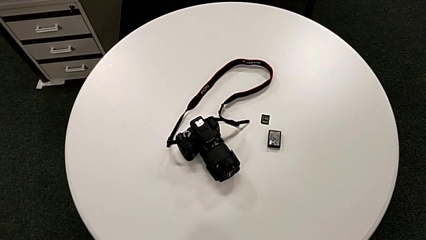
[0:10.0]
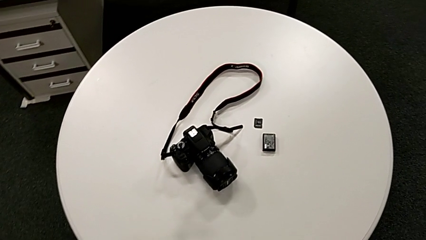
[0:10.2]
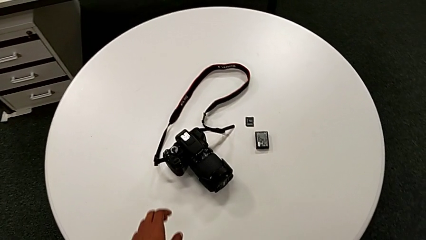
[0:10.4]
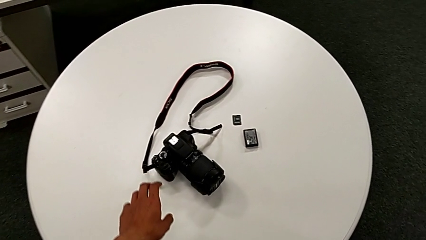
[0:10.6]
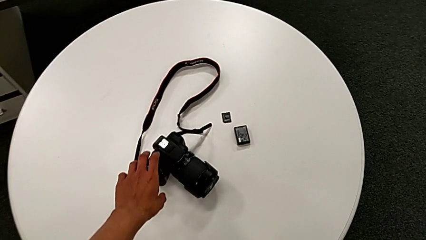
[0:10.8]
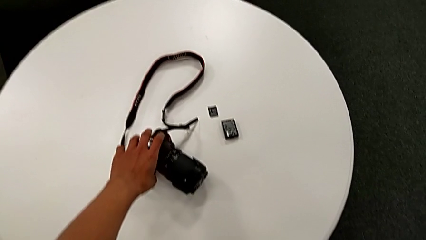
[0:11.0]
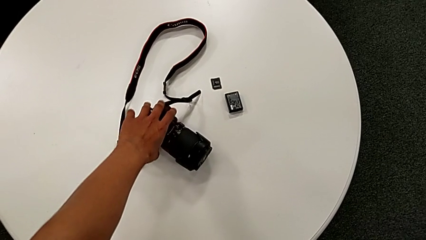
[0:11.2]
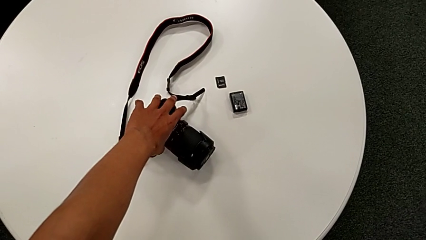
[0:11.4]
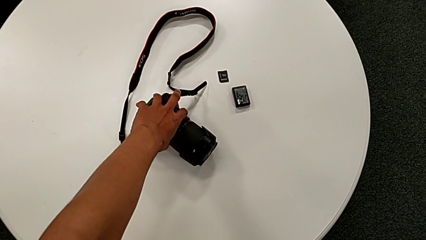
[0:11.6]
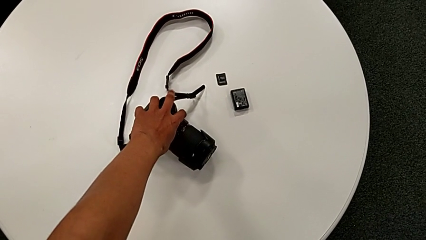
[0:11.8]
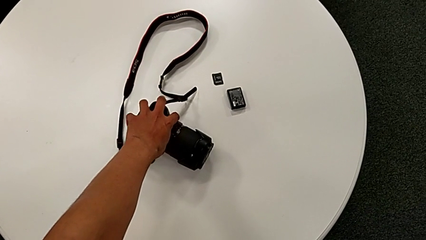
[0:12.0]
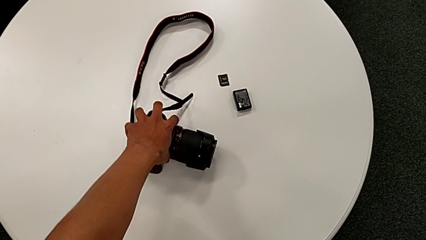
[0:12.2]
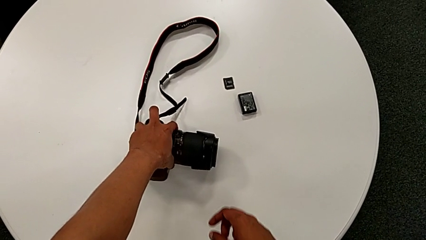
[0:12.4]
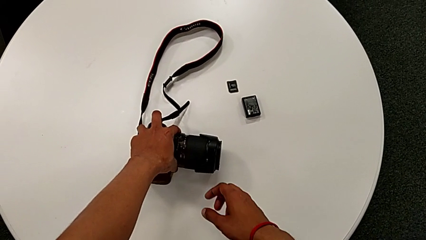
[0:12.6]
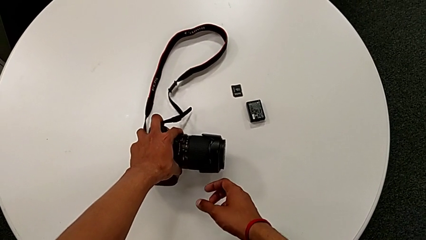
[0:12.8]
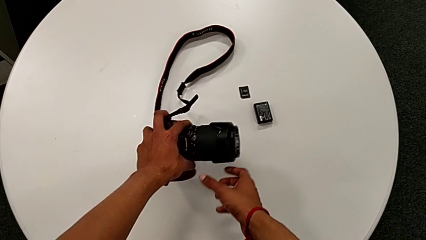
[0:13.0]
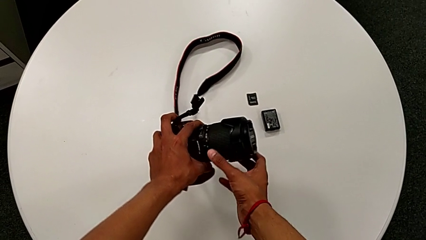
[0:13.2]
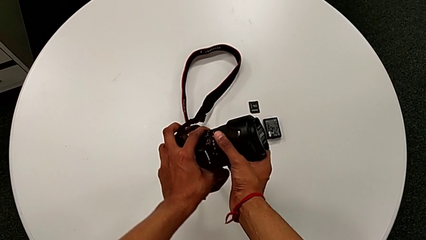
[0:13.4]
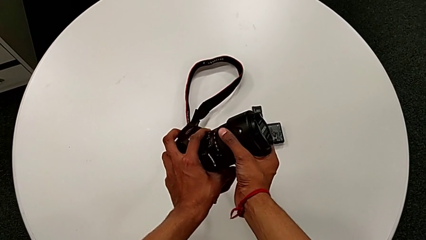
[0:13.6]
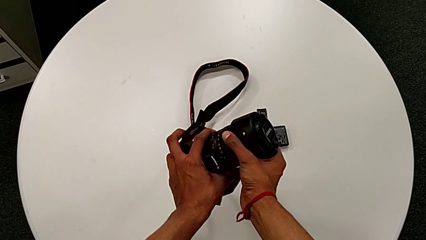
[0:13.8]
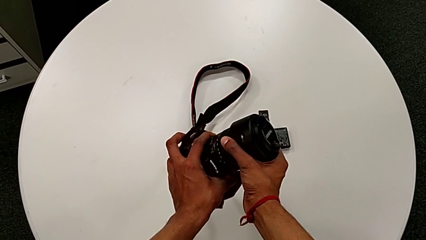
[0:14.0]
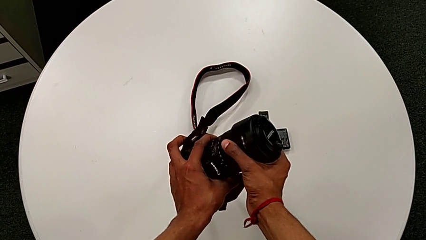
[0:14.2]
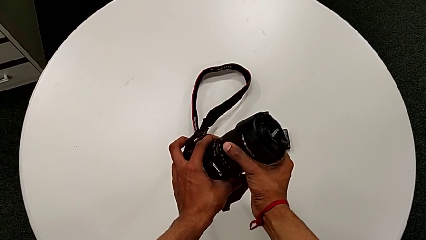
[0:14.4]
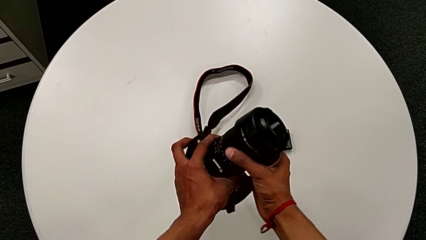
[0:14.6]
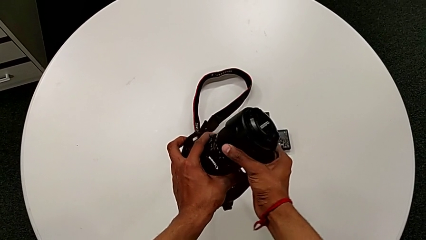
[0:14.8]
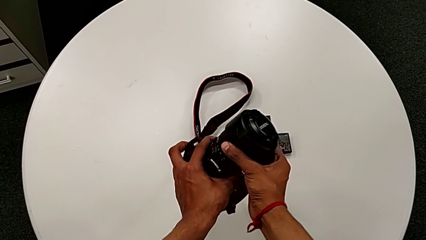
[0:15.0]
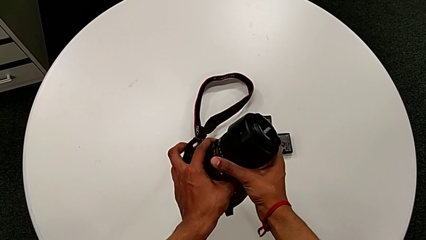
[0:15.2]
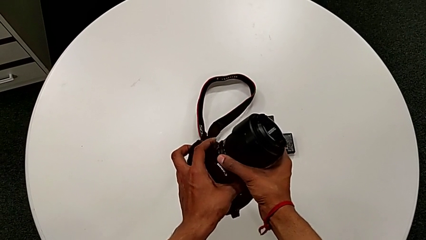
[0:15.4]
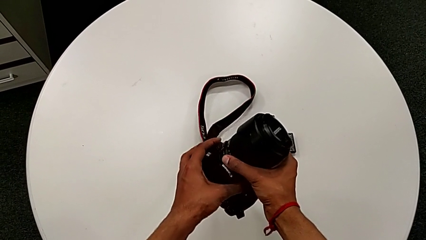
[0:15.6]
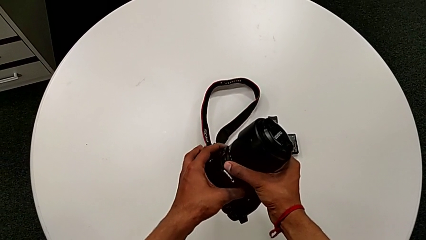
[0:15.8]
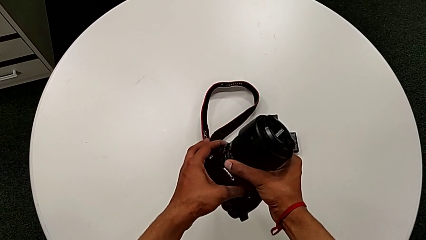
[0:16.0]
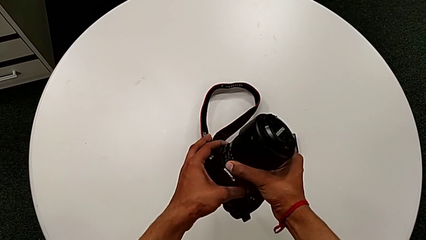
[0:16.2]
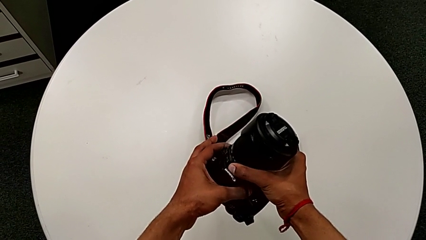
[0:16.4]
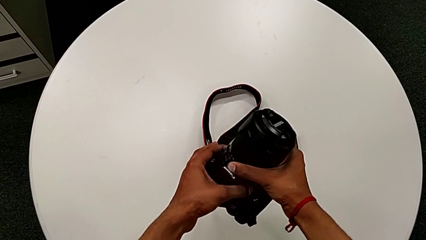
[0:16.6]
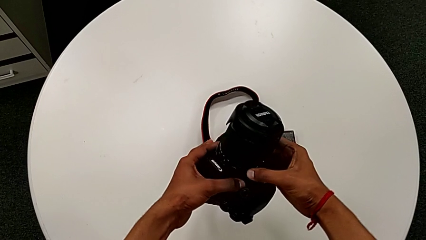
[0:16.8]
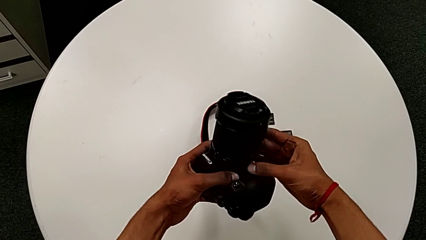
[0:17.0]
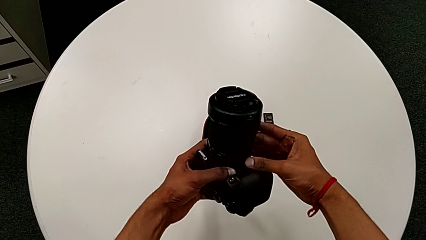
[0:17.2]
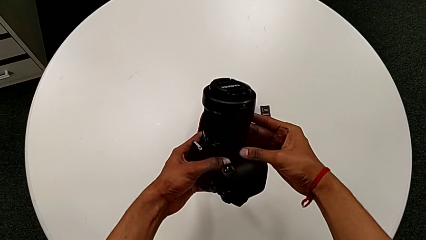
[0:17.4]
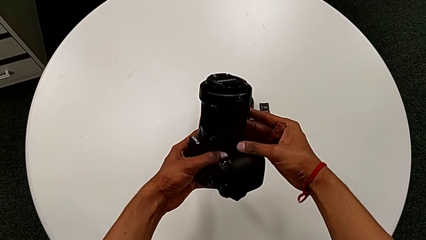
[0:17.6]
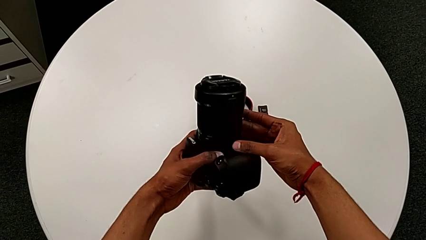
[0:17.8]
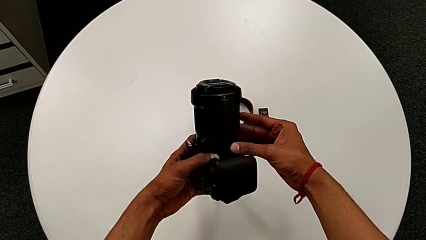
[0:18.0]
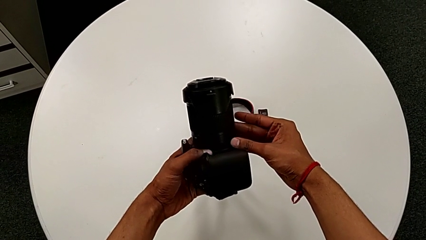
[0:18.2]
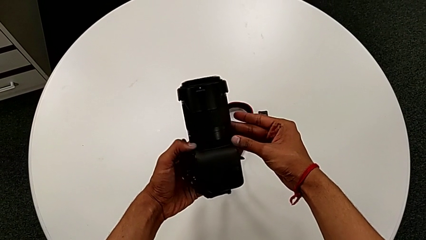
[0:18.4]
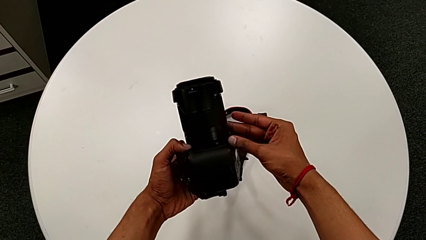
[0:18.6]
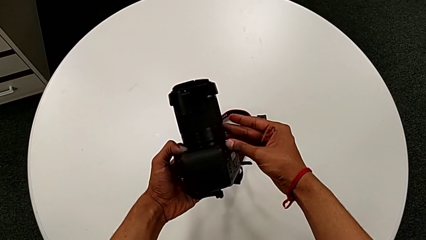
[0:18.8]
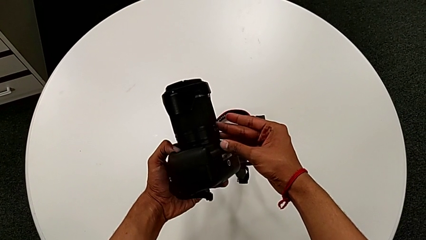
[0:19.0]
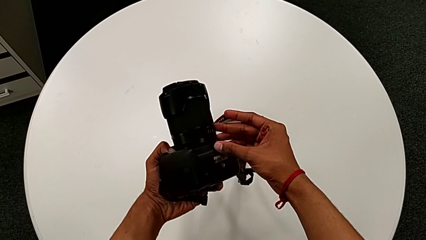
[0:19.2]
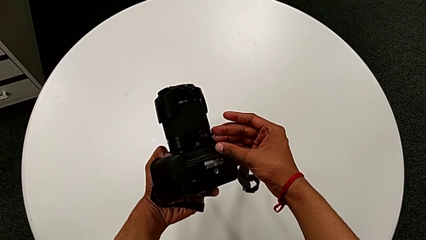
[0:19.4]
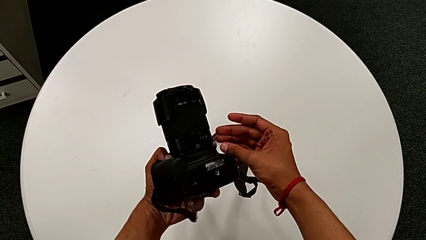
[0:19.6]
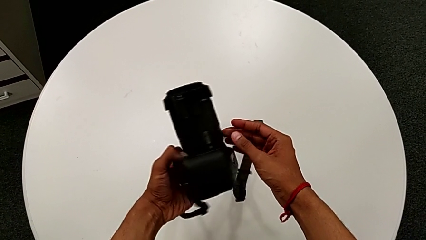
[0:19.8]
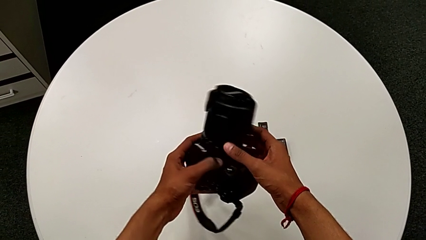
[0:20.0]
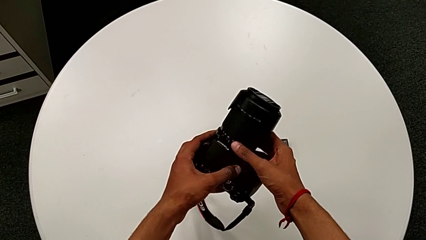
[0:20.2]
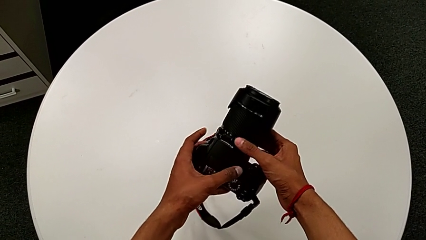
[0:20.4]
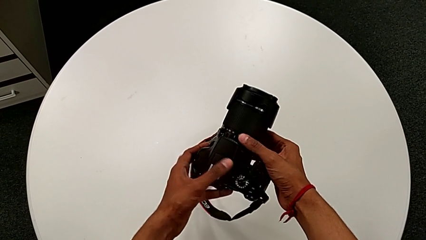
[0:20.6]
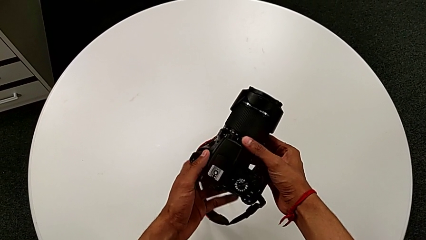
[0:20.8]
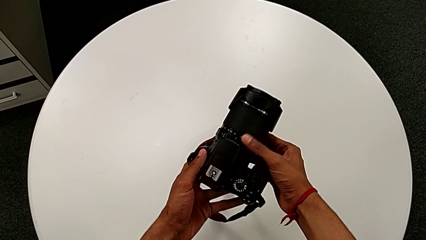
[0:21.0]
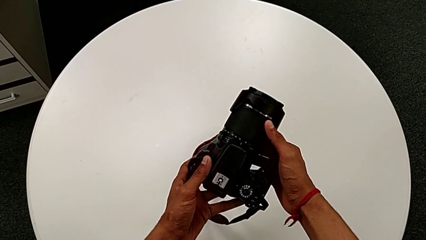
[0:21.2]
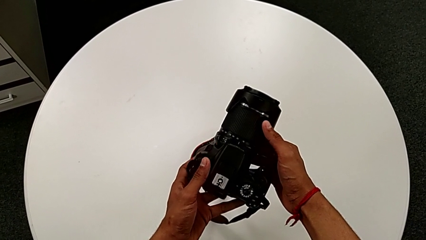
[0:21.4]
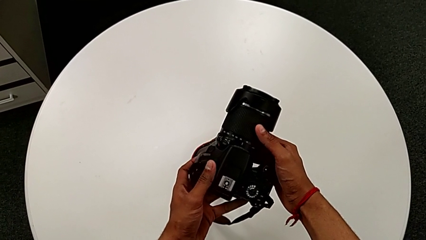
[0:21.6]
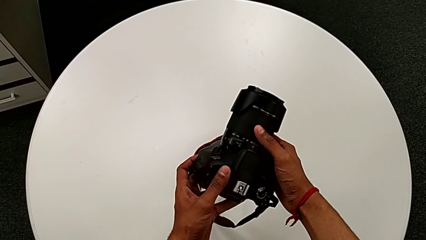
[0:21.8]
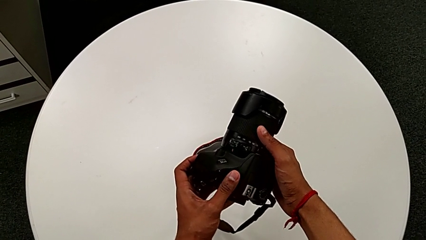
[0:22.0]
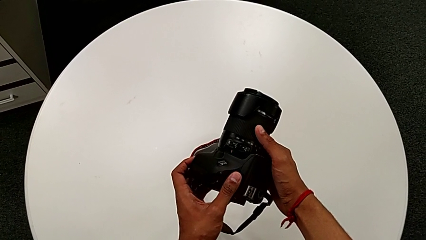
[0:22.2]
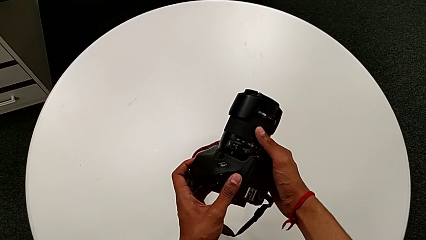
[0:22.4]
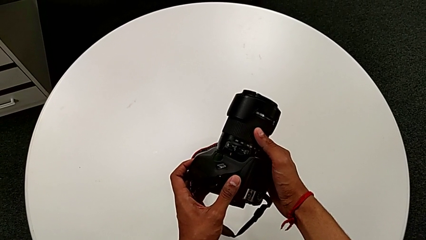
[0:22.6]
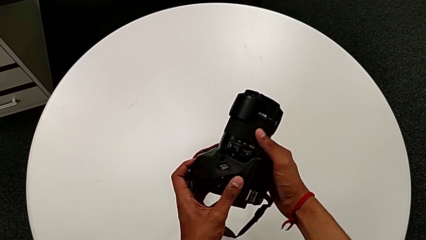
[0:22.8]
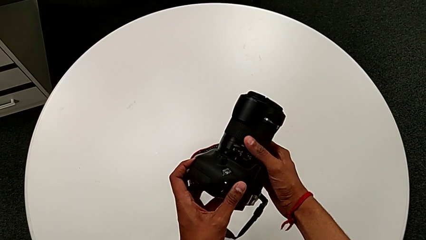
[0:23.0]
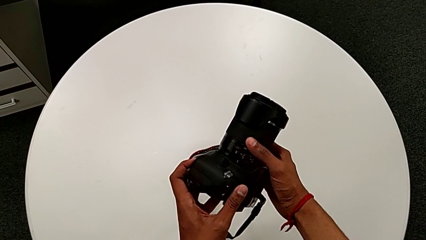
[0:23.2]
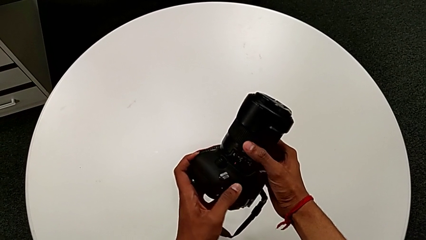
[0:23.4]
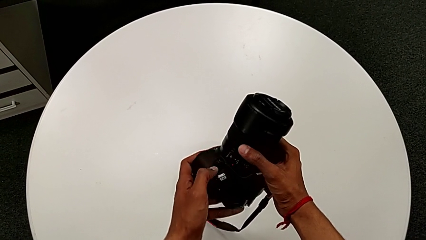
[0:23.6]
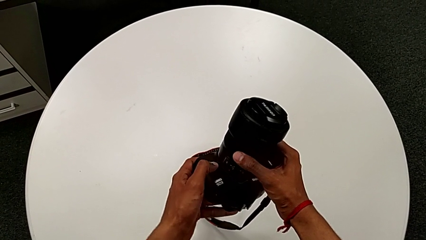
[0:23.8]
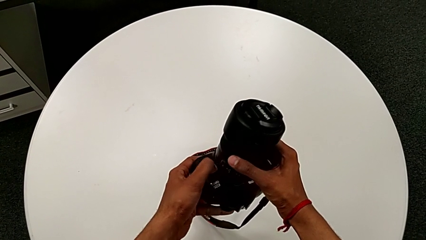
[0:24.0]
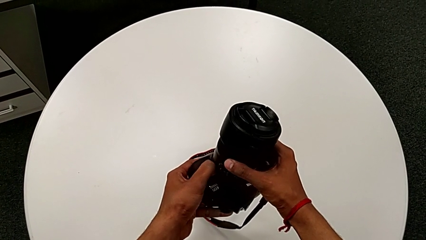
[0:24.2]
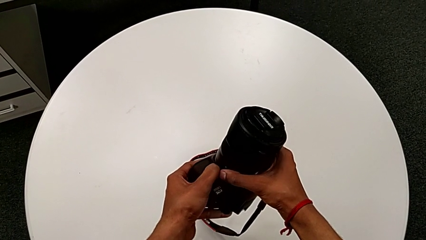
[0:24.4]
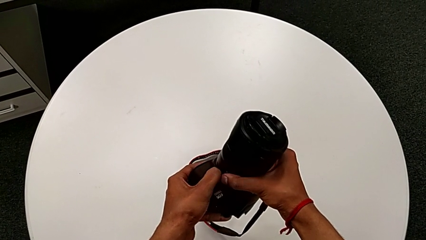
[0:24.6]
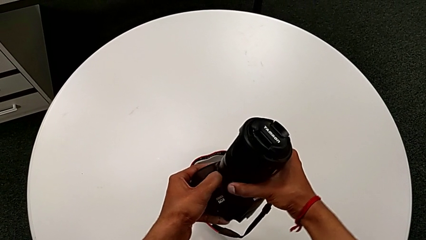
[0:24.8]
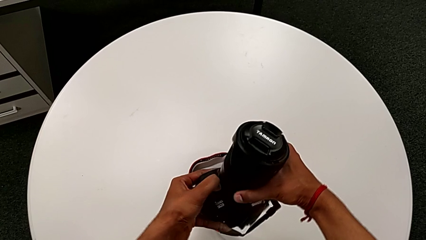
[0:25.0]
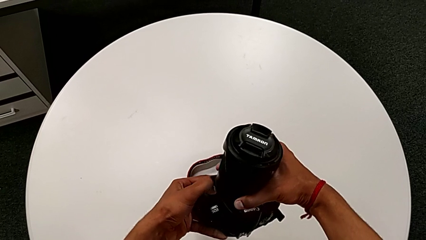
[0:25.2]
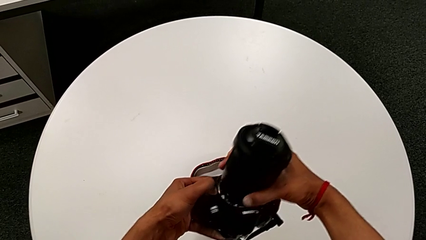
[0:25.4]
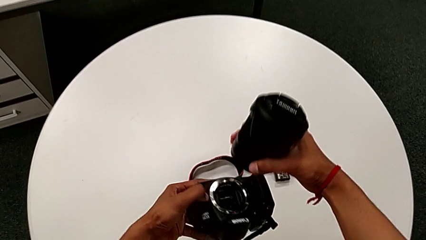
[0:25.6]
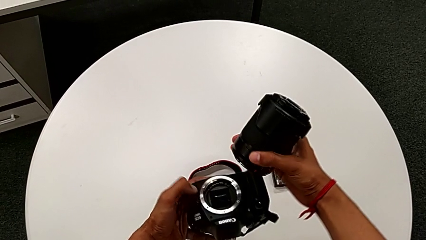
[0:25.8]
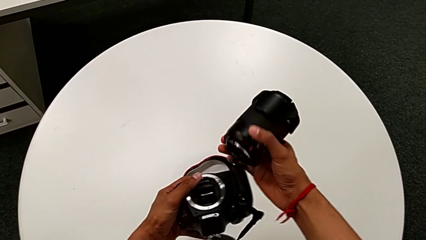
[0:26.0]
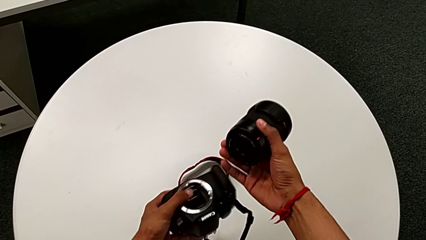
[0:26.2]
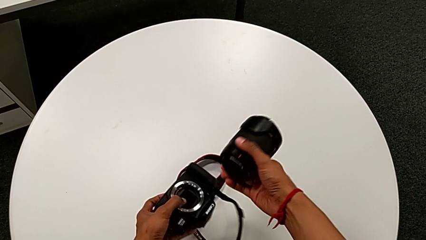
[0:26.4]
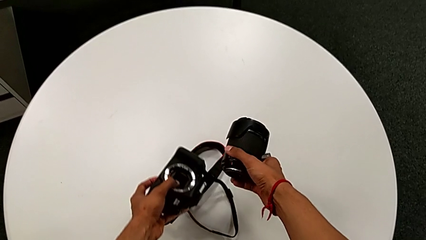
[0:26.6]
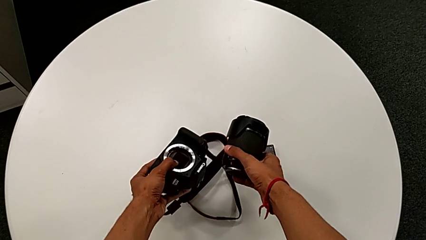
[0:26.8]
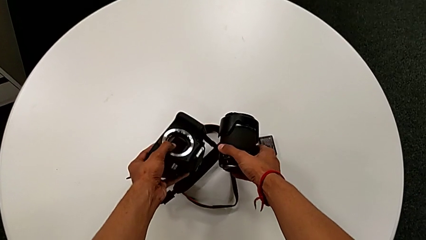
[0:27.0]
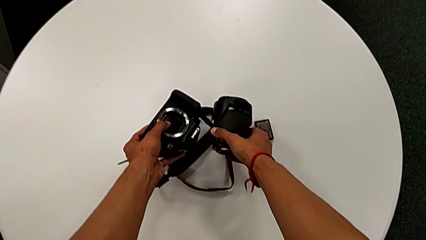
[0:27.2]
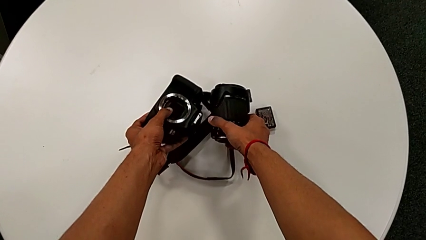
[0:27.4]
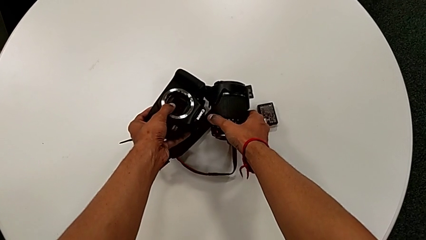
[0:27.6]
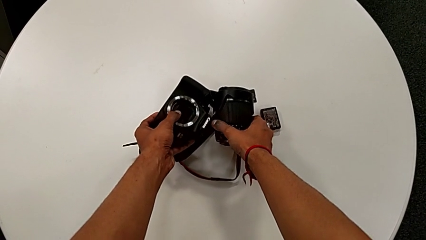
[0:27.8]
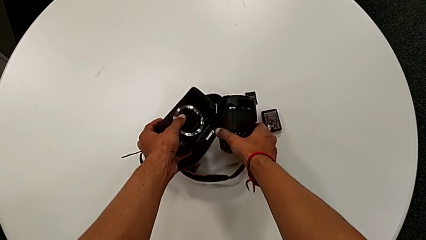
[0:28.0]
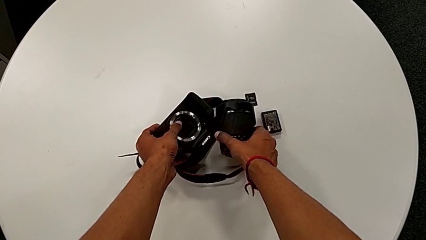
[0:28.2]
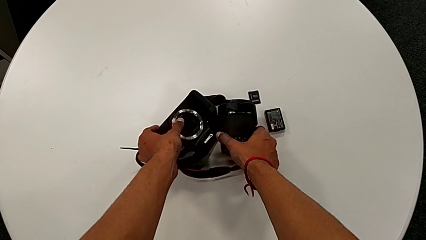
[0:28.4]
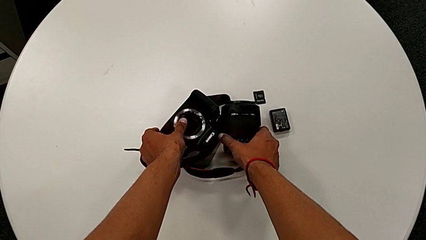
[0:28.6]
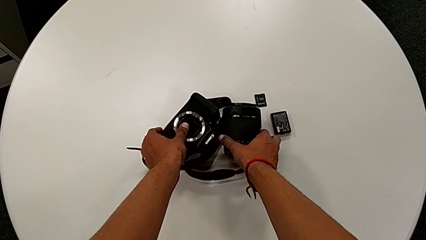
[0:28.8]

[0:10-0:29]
The camera wearer disassembles the lens of the DSLR. They grab the DSLR, lift it, inspect it, press the button, disassemble the lens and place the DSLR.
